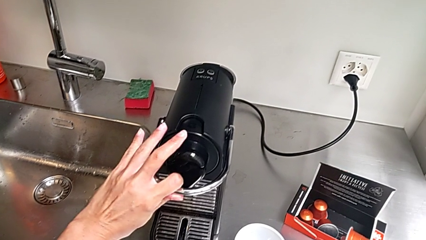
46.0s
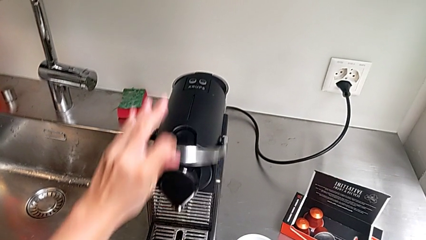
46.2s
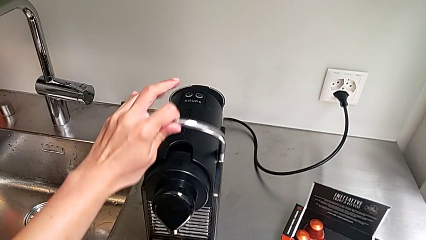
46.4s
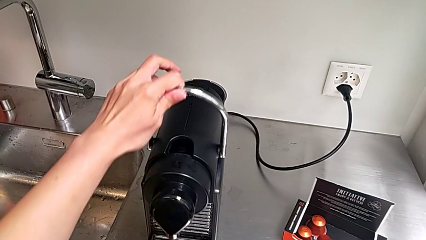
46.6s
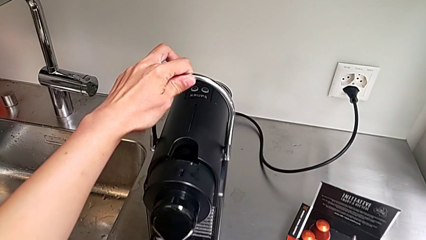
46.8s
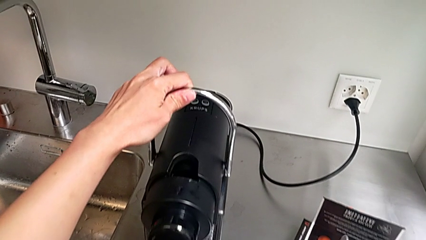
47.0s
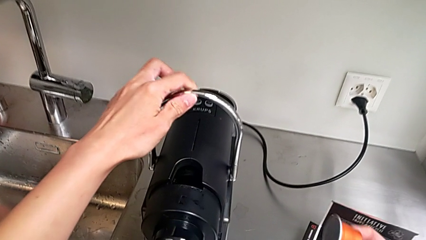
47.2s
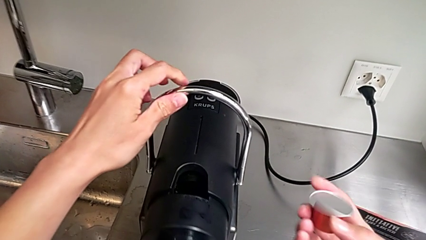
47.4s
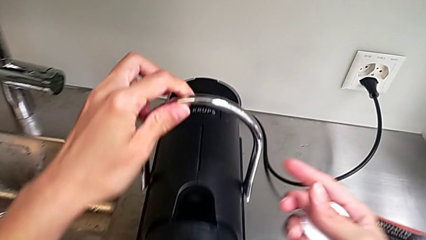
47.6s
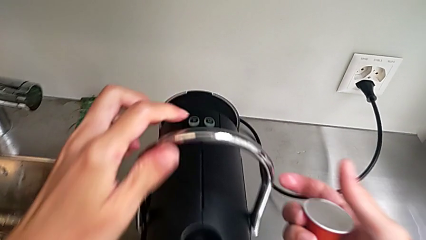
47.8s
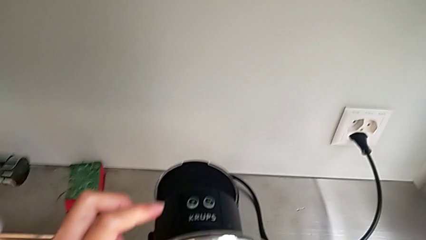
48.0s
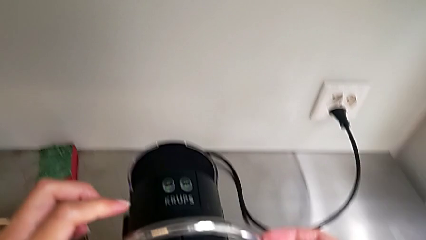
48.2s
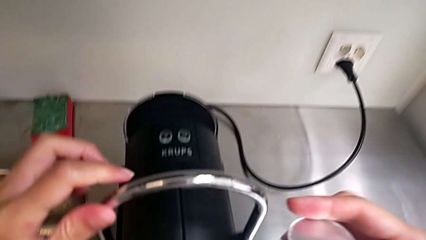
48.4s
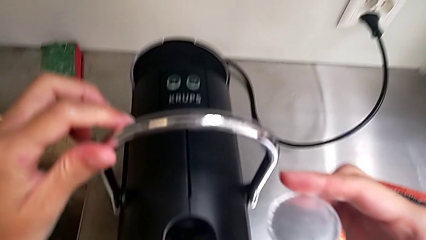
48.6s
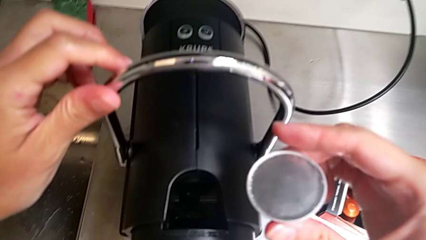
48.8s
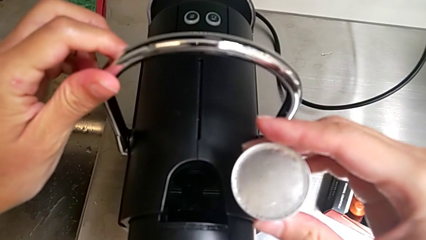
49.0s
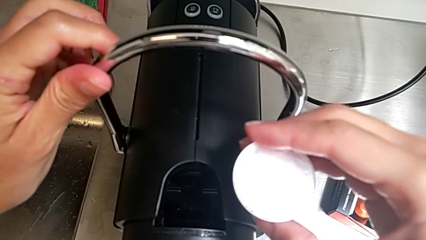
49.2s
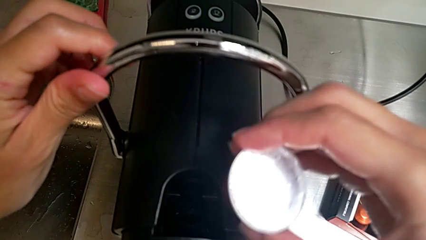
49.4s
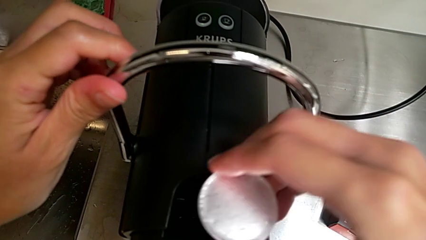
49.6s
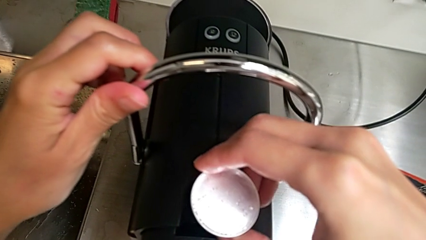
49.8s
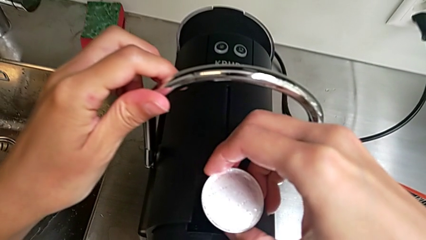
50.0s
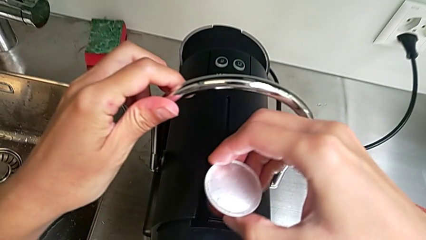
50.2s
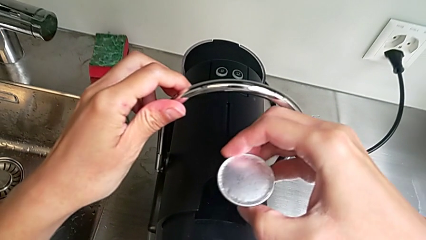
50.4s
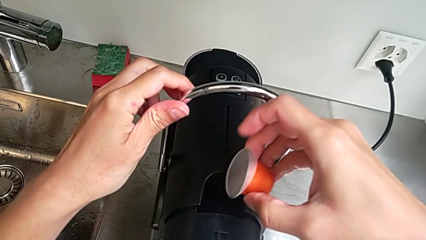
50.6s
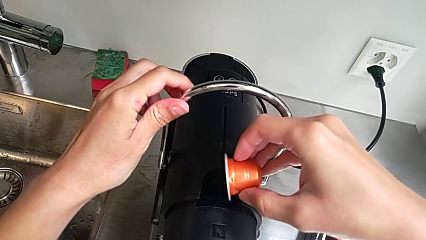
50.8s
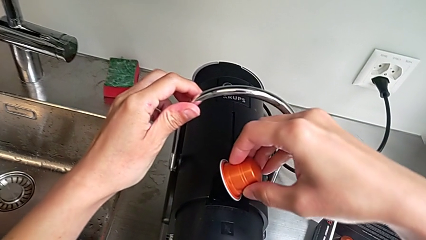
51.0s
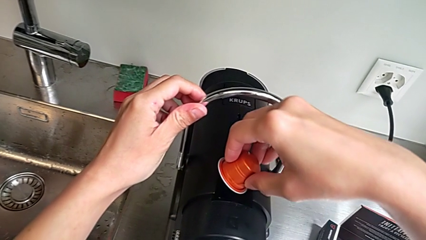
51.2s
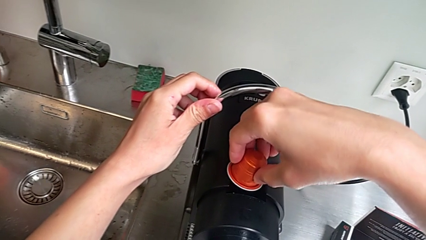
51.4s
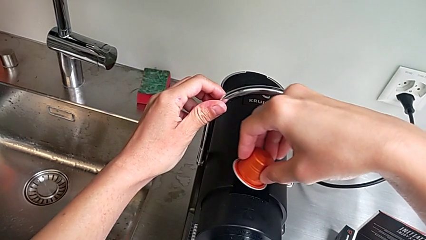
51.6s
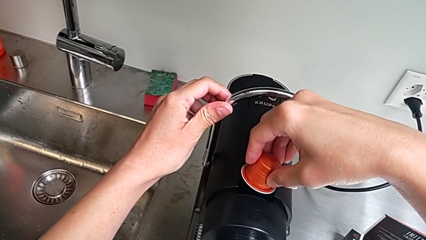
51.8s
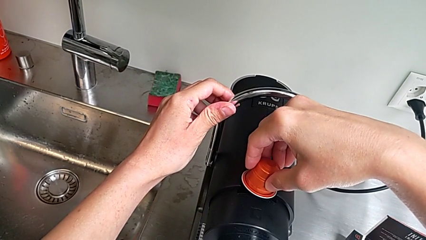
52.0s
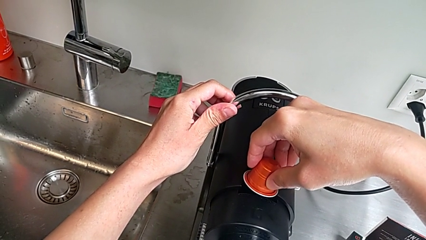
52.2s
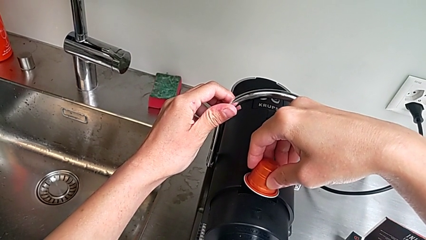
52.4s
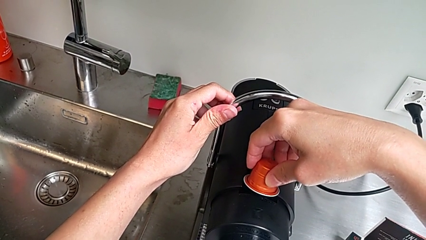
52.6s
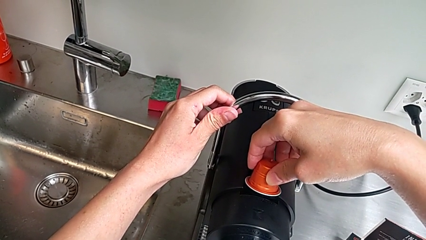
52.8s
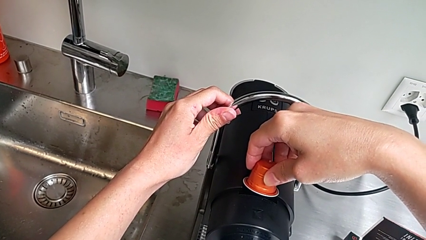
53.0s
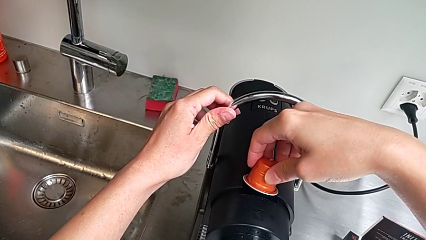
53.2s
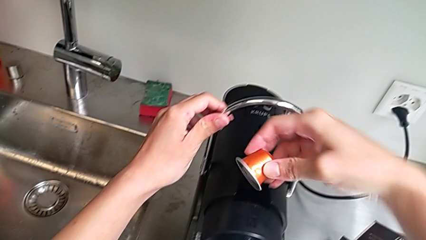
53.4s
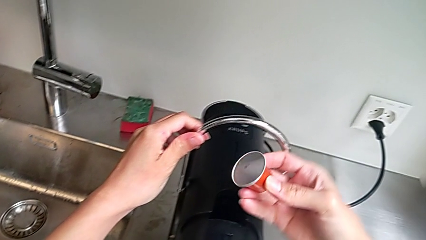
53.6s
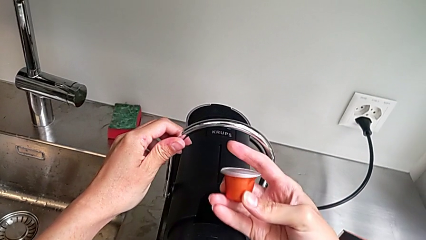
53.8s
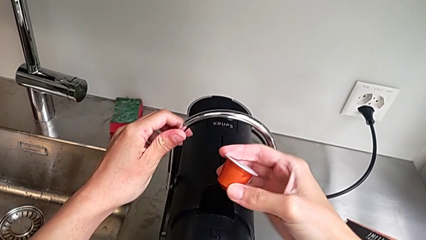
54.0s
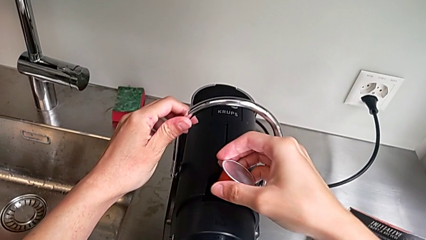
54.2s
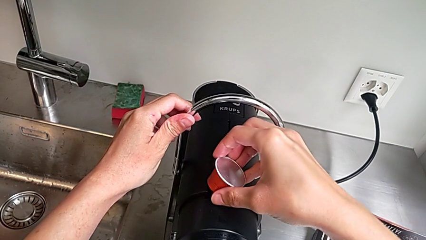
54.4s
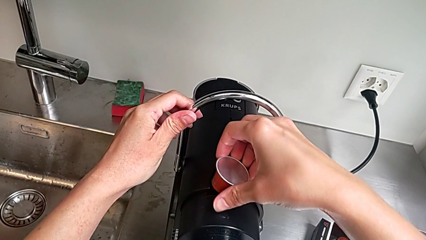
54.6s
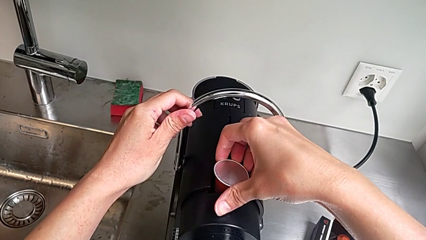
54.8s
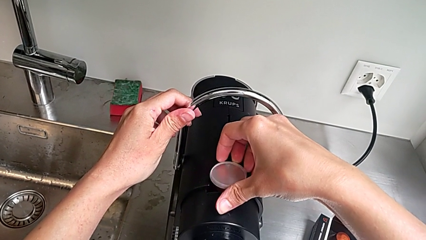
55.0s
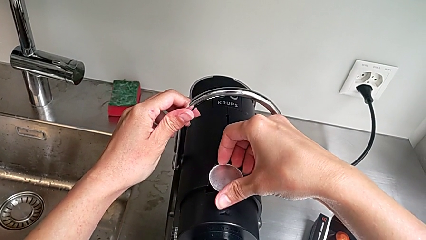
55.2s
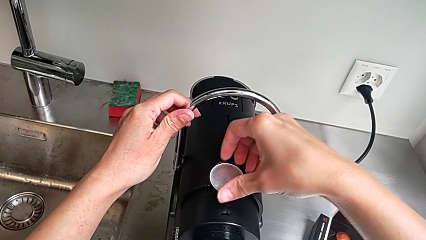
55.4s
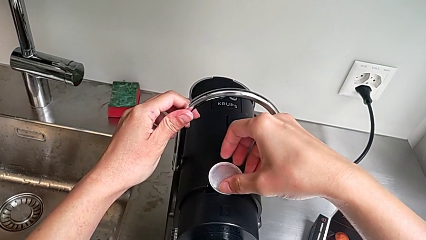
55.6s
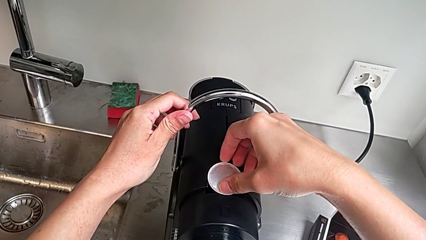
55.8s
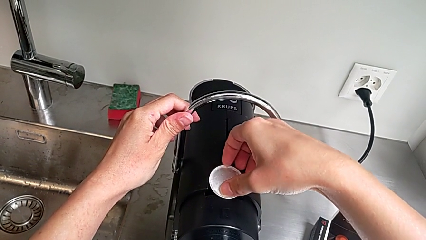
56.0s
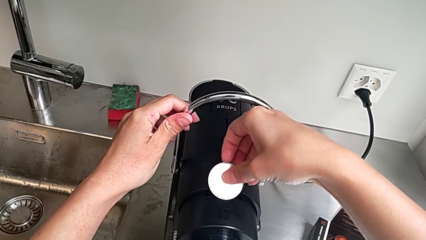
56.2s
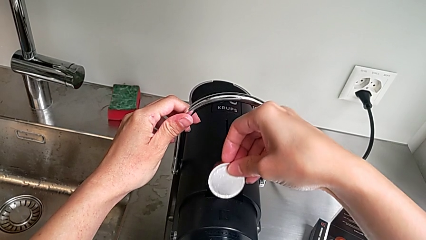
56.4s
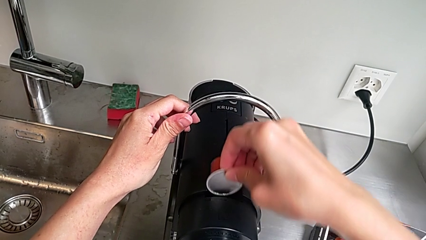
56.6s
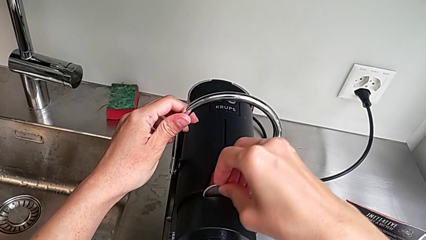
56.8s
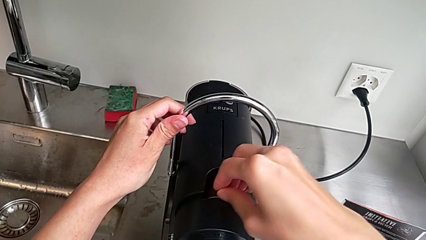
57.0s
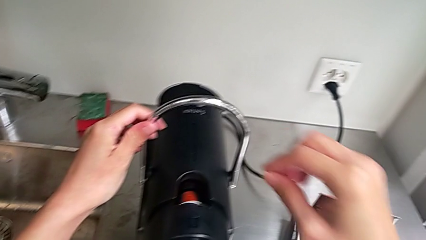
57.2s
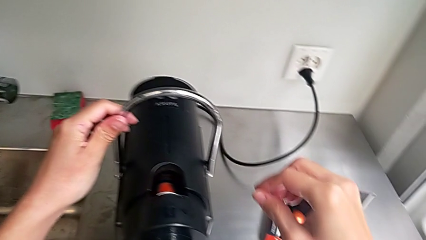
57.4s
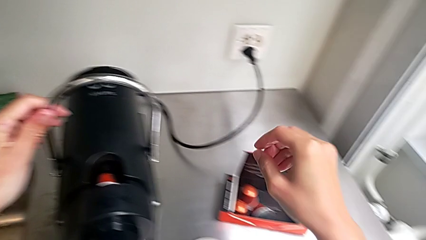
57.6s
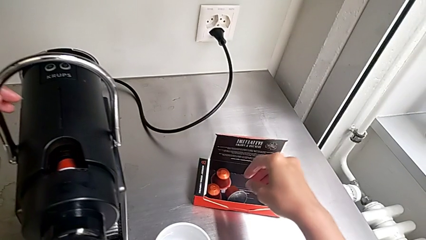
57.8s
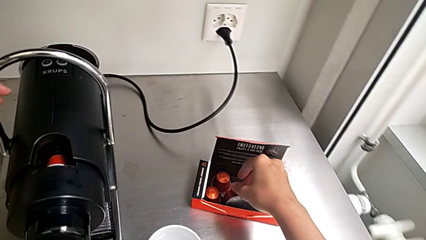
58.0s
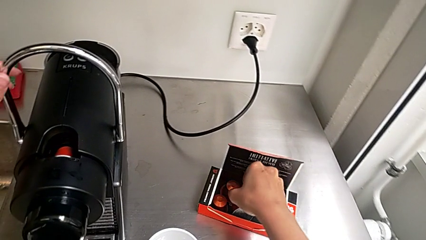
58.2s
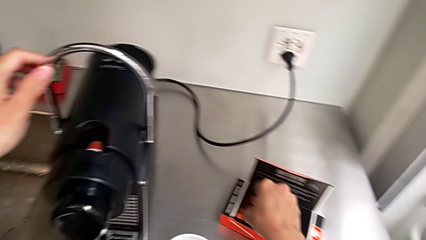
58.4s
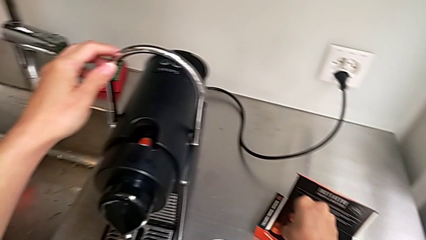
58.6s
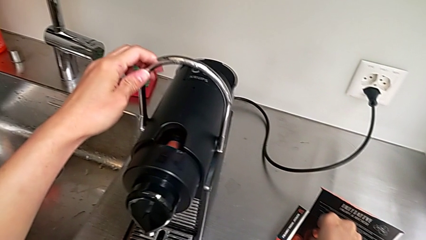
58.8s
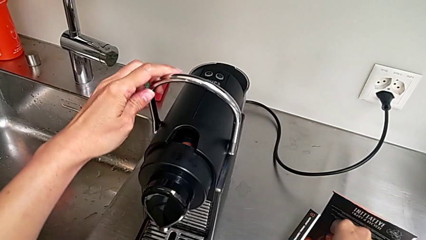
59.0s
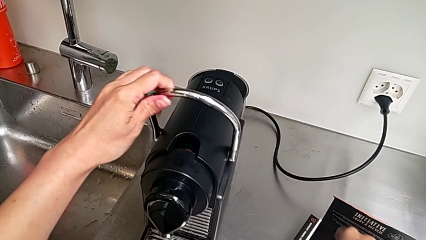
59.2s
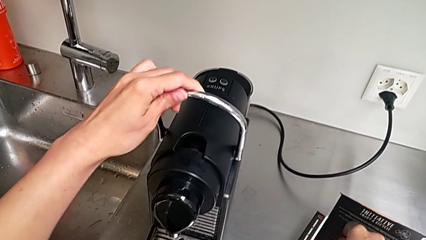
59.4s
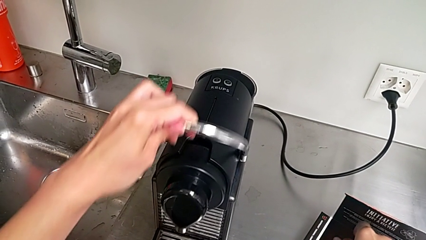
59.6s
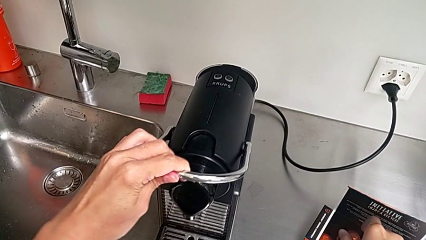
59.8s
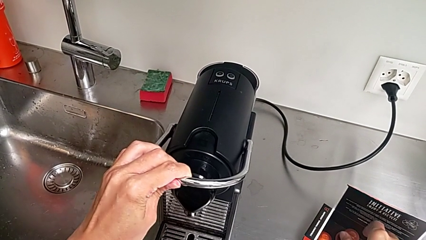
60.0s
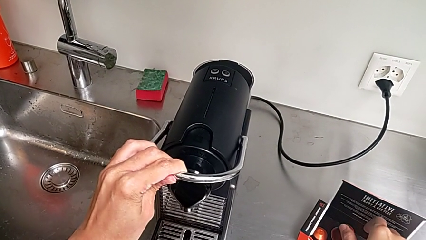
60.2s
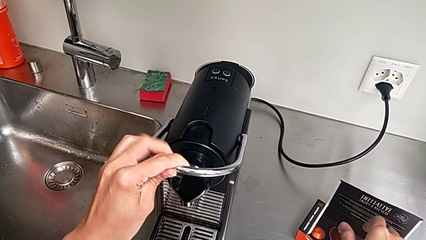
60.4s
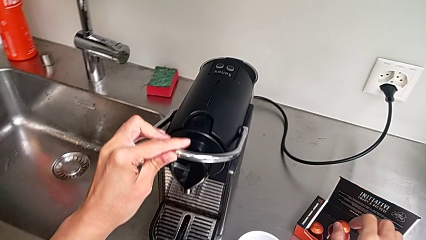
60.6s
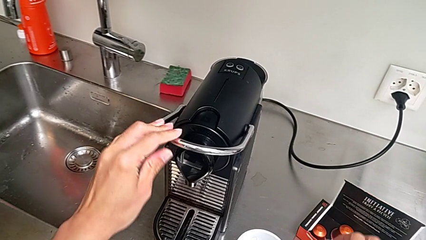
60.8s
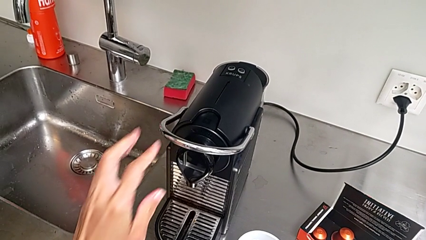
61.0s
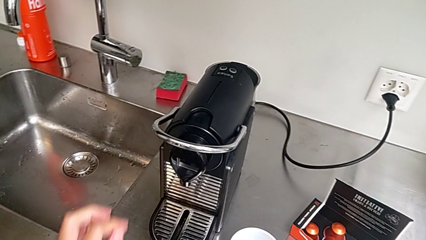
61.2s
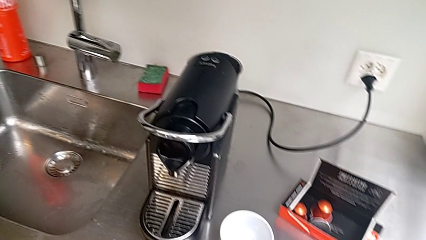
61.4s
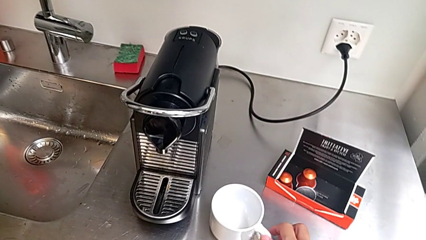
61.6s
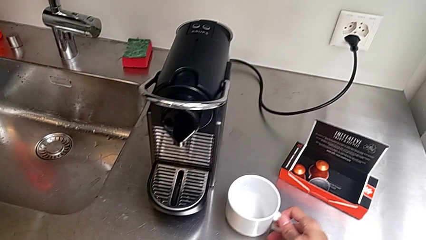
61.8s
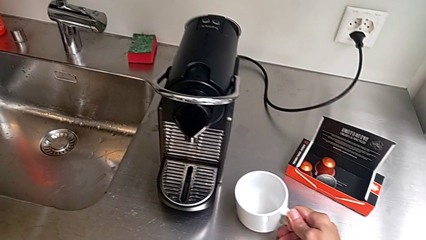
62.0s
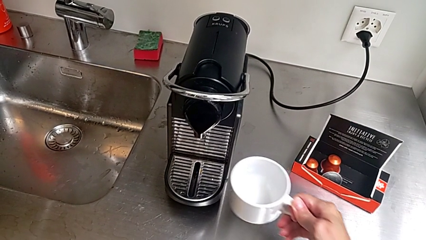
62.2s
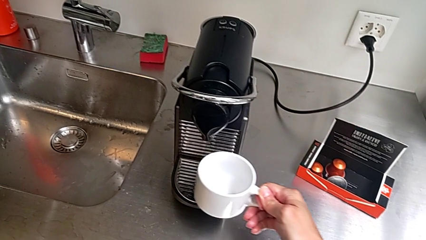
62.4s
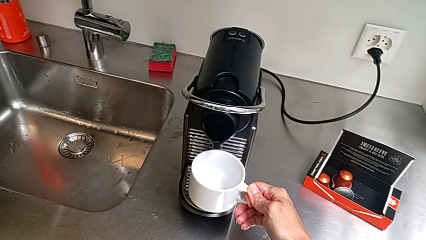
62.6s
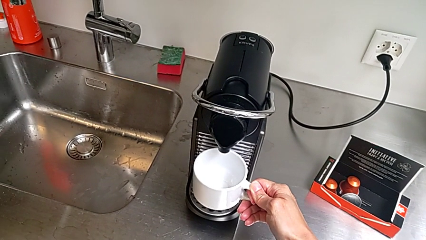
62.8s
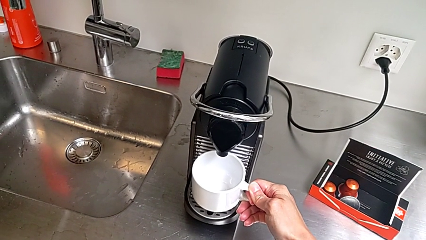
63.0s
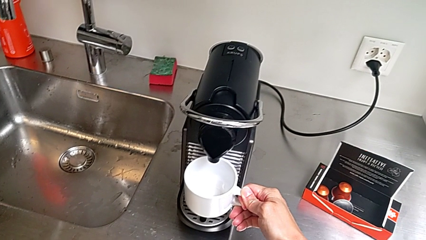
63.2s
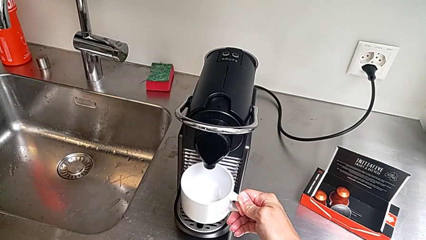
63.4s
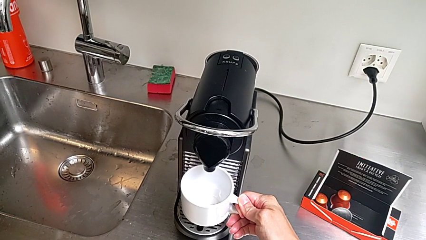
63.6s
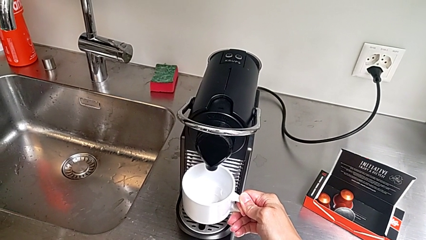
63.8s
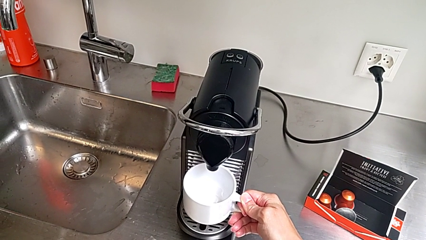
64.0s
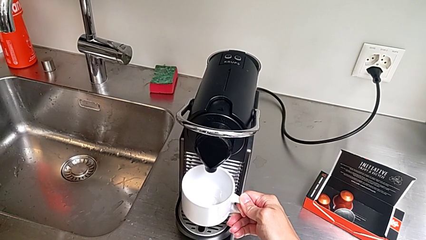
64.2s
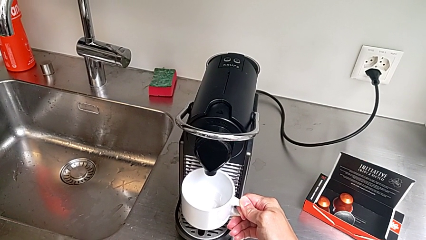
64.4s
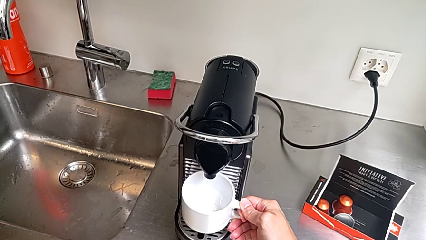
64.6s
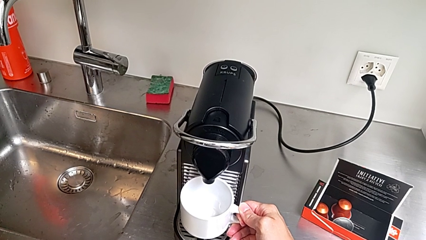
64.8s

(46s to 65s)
The camera wearer is brewing a cup of coffee. They pull the lever with the left hand. They grab the coffee capsule, lift it, rotate it, flip it, wrongly insert it, dropping the capsule in the wrong way, rotate it, insert it and wrongly approach the coffee capsule, all with the right hand. They push the lever with the left hand. They grab the cup, lift it, place it and align it, all with the right hand.
